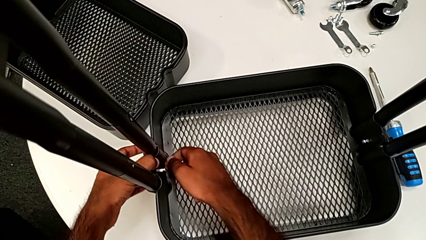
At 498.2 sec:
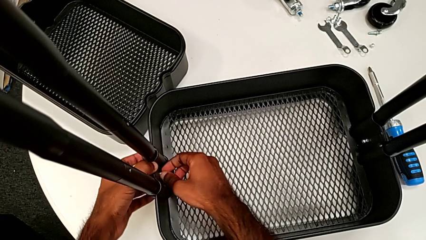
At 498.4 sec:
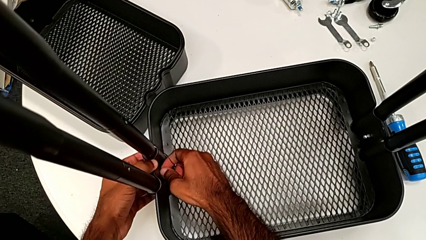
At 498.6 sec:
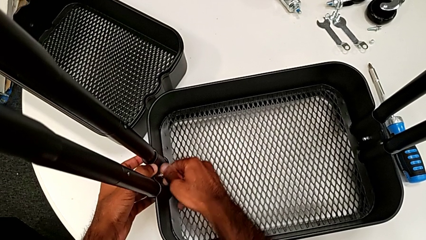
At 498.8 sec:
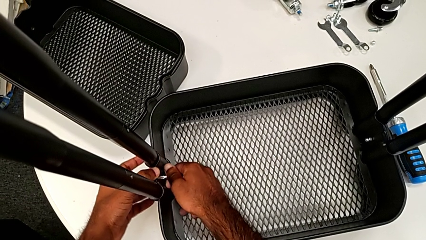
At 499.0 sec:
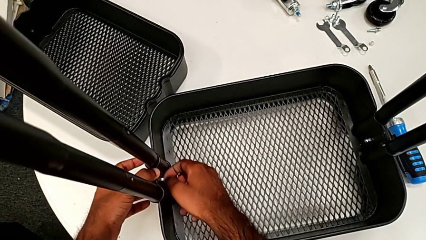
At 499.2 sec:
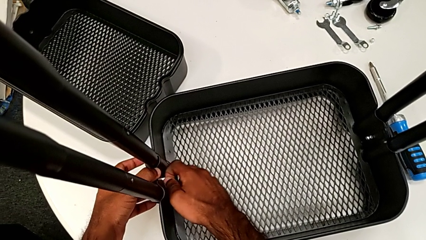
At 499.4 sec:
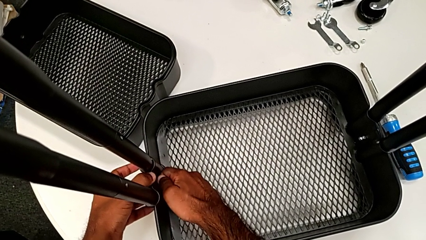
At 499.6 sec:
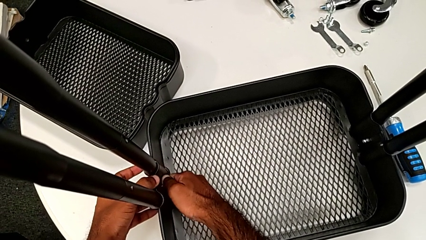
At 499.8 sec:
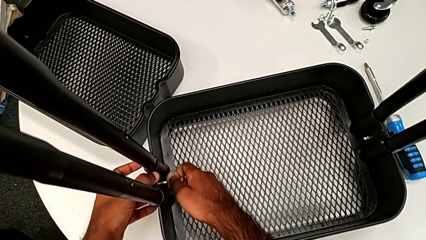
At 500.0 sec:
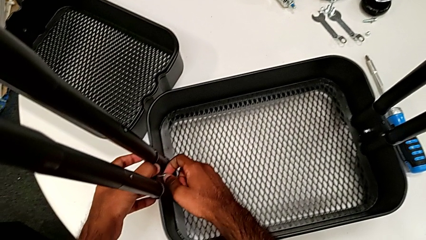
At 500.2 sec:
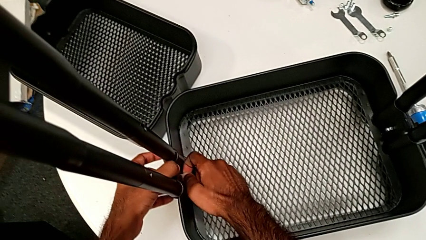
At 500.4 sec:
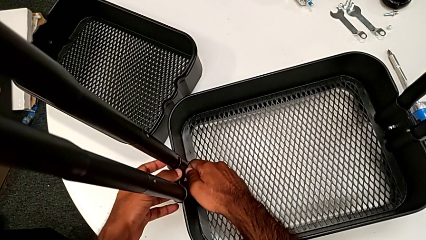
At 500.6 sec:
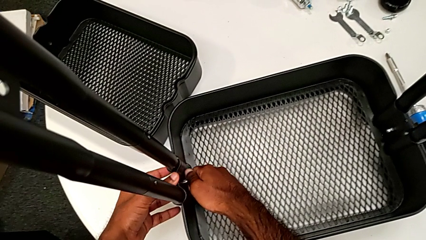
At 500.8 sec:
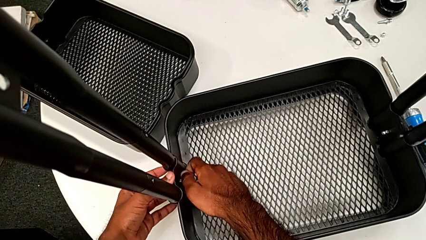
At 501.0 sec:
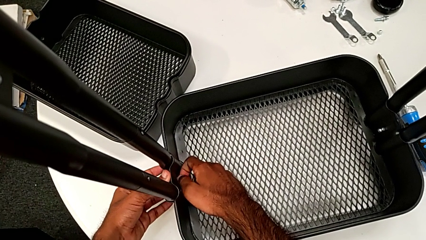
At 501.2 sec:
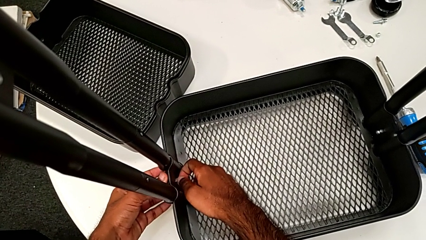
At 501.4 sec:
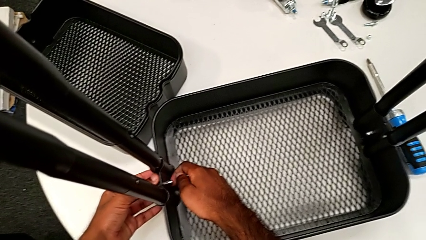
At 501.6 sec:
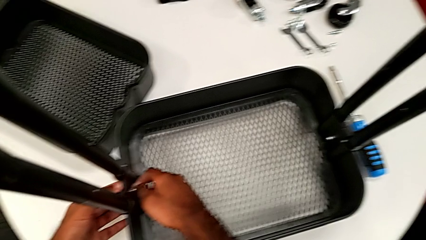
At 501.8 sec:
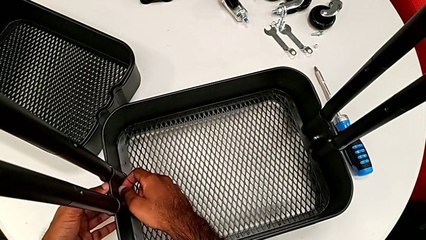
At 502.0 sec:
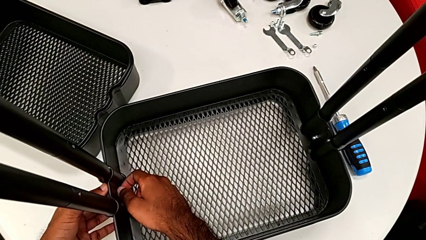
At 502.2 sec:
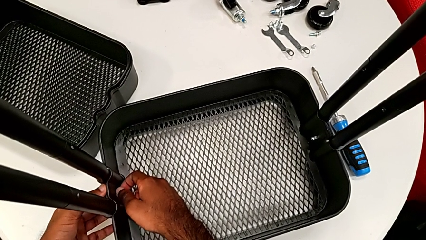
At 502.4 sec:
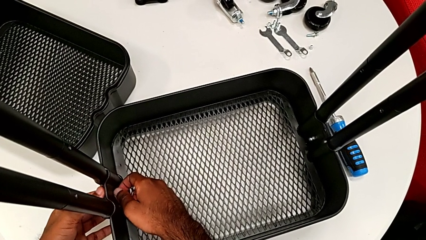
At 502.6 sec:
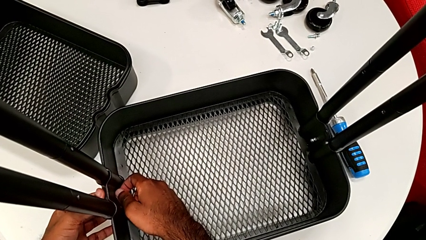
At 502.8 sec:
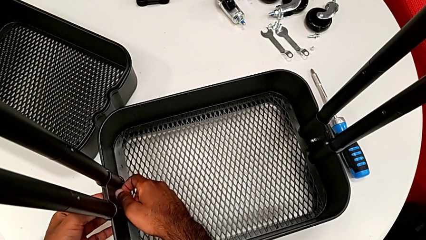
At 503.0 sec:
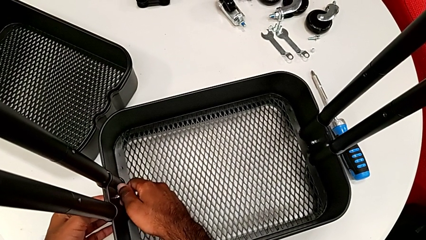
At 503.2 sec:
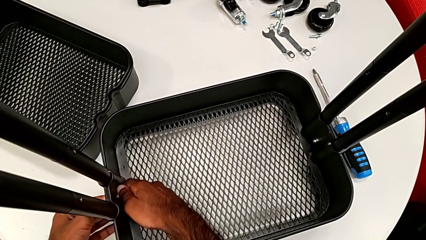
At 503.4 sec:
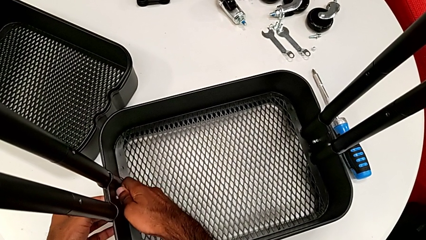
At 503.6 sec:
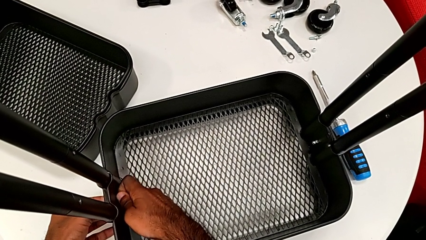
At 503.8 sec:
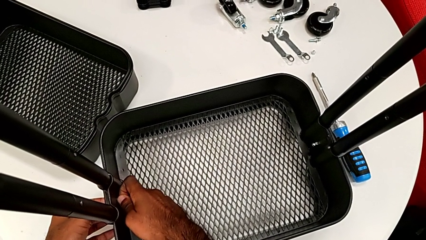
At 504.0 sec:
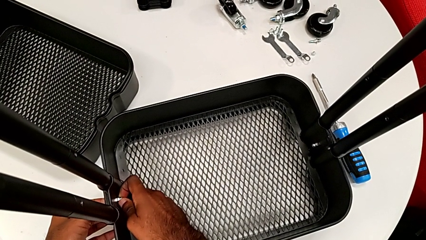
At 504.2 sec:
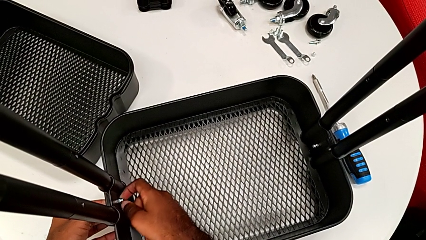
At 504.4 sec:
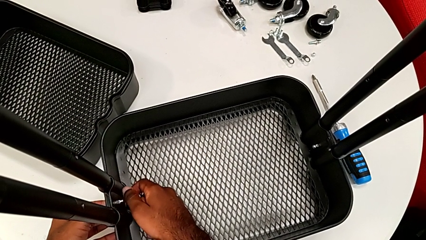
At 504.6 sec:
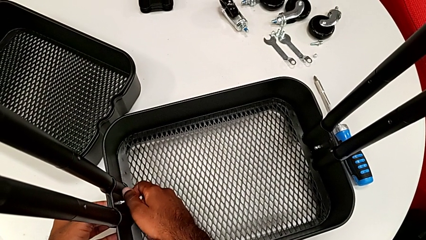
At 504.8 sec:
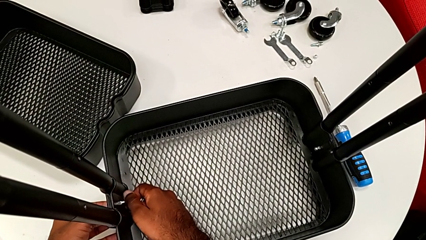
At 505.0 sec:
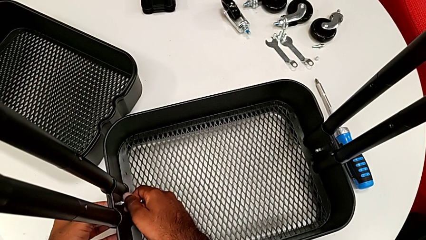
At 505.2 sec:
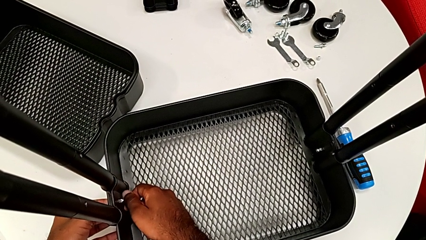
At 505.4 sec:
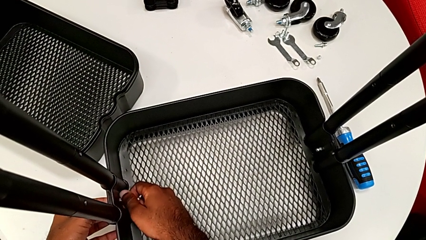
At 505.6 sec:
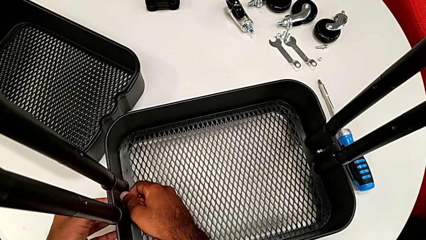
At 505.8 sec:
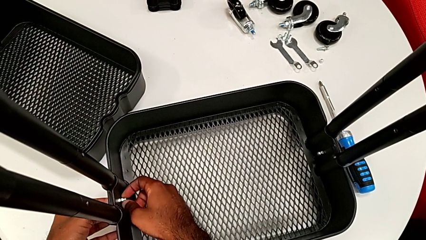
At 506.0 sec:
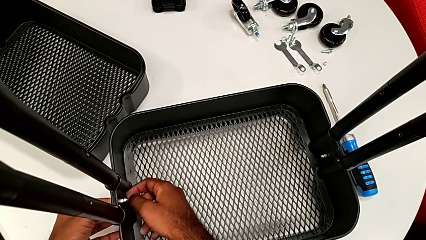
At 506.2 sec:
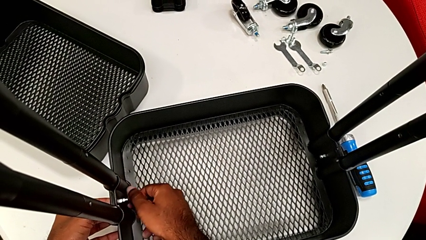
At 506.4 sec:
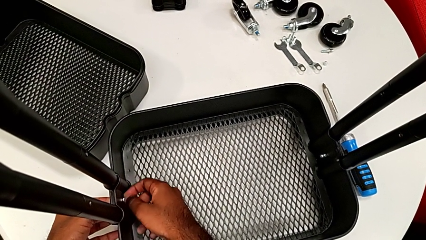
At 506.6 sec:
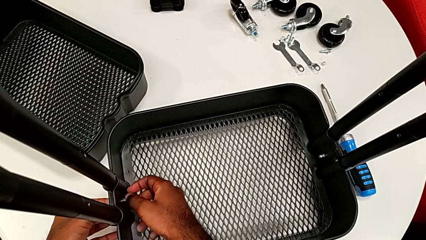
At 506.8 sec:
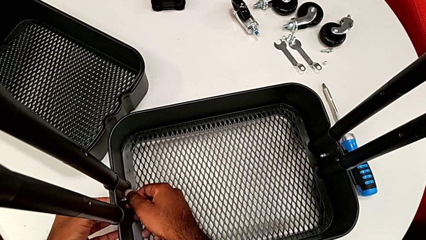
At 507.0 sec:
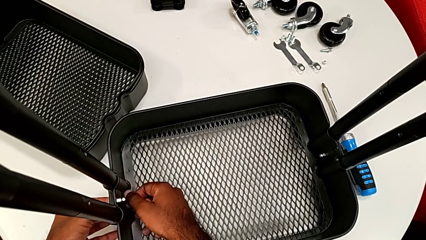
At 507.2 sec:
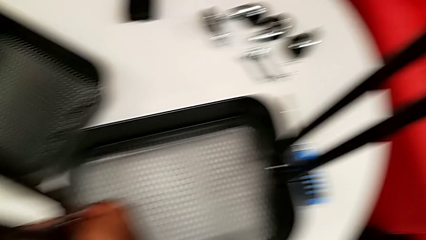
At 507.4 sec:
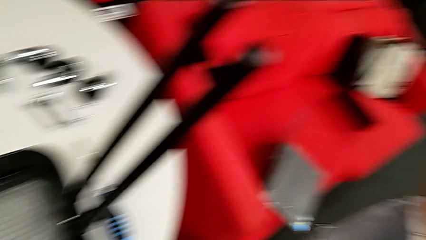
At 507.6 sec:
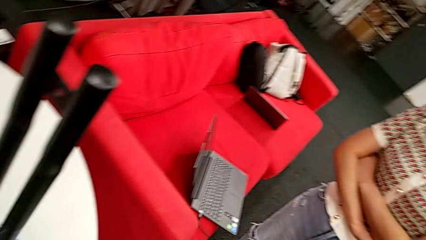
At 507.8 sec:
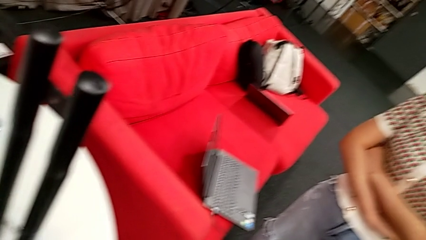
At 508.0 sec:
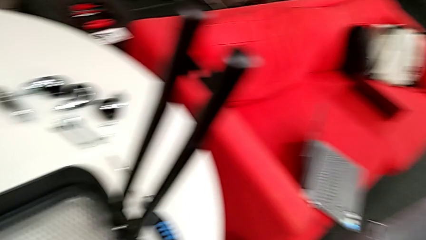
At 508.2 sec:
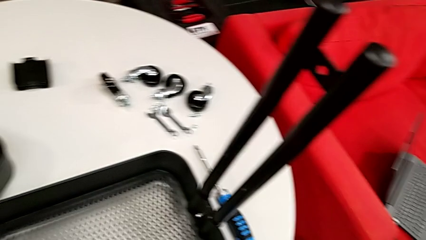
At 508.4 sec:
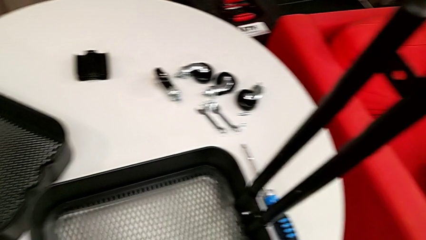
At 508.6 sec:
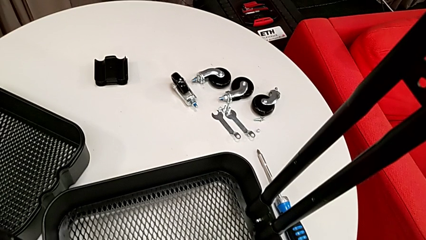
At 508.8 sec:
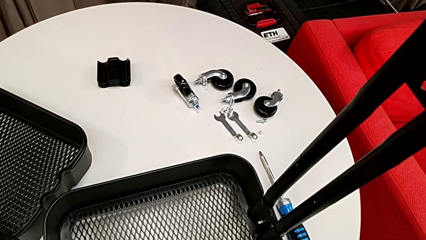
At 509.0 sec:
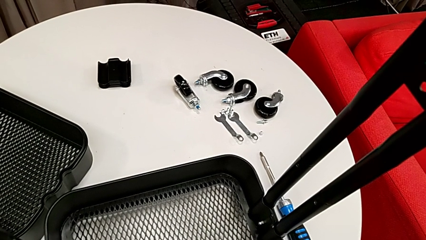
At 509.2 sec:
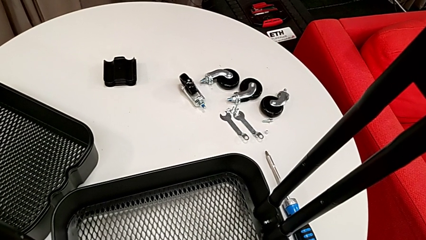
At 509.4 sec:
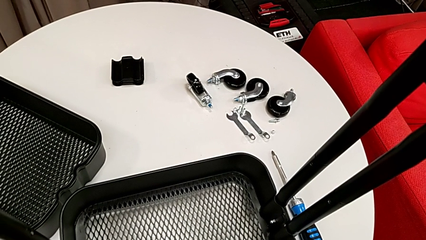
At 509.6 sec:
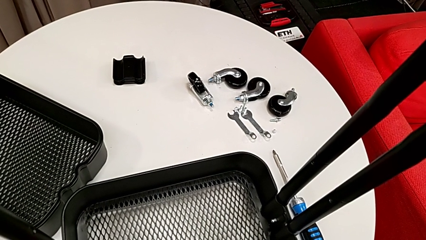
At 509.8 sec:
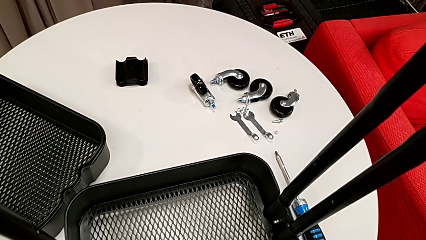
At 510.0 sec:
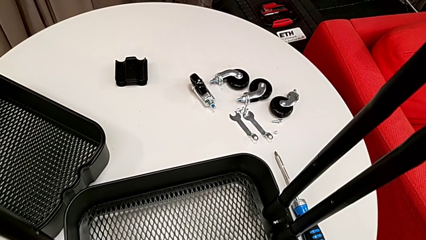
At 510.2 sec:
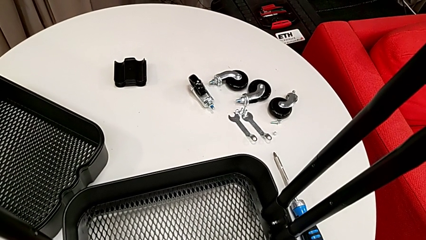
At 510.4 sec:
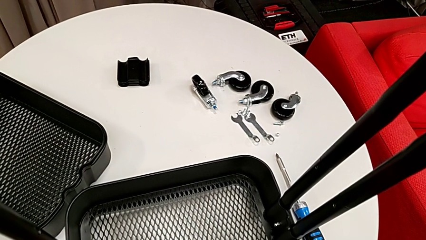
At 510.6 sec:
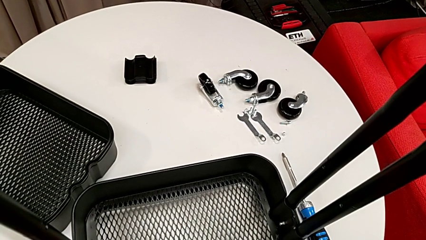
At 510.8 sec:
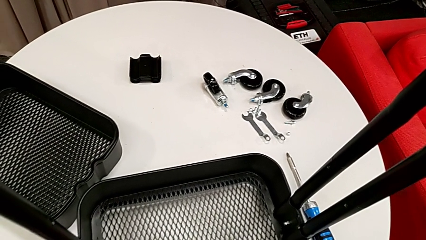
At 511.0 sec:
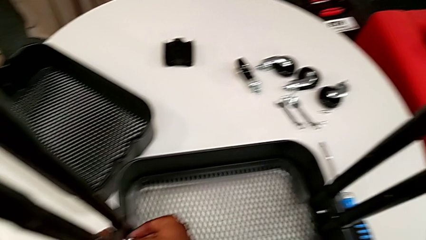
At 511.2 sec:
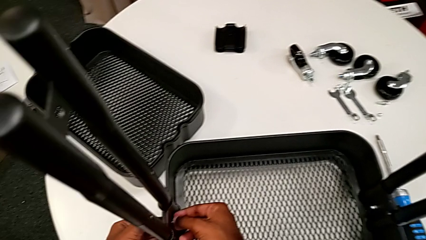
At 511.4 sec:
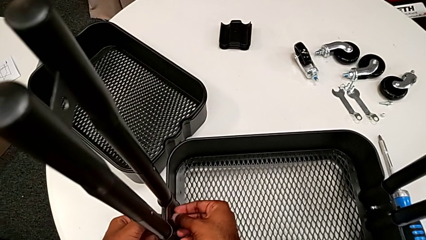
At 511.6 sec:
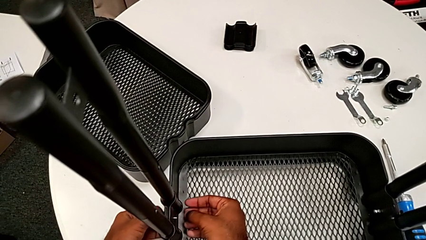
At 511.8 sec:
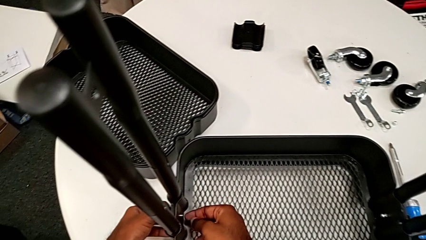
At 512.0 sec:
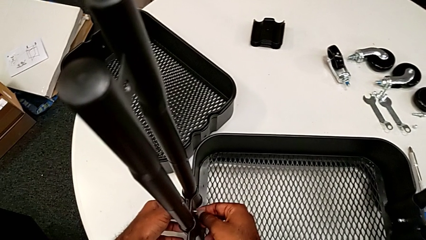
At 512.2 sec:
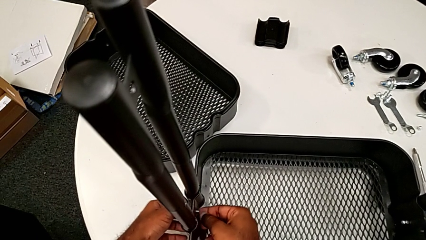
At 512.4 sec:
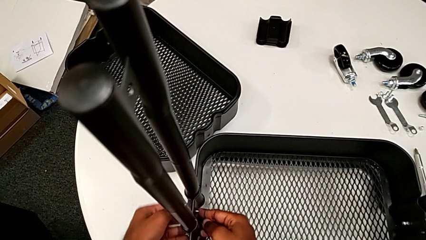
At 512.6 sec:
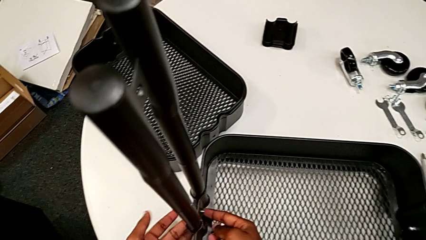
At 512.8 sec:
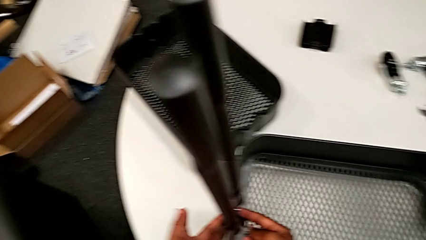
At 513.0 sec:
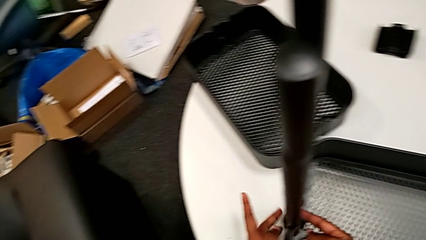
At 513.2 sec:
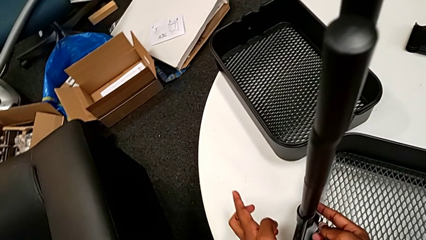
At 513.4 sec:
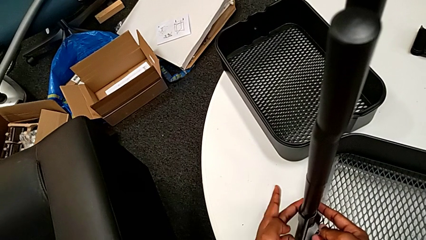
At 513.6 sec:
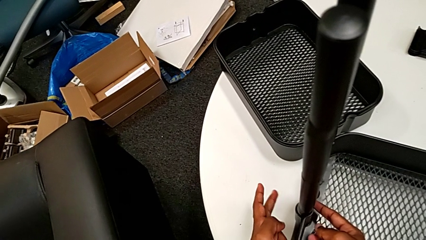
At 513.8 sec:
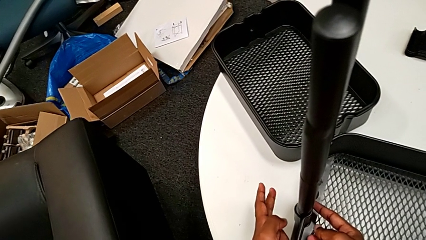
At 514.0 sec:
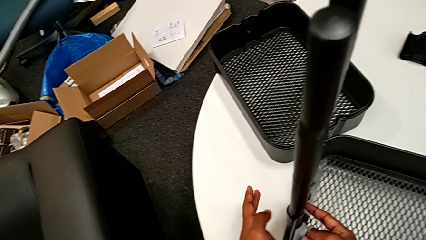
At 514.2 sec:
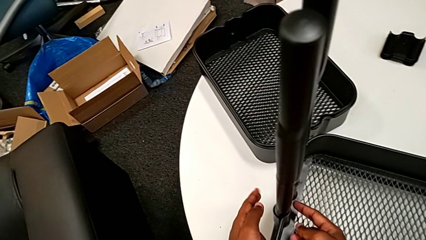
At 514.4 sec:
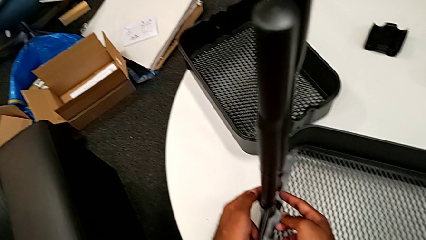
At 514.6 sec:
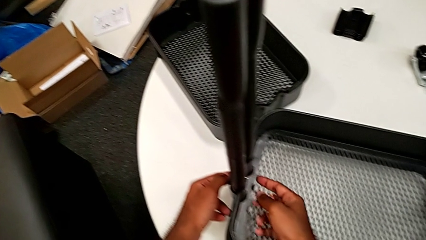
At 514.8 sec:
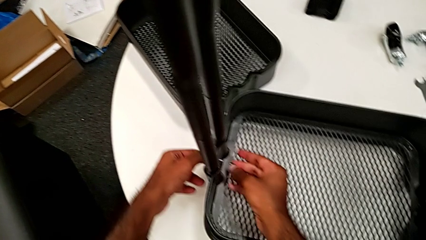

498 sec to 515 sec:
The camera wearer is assembling the first tray. They screw the second hexagon cap nut, with the bolt not inside yet, unscrew it, disassemble it, insert the second bolt and insert the second hexagon cap nut.
